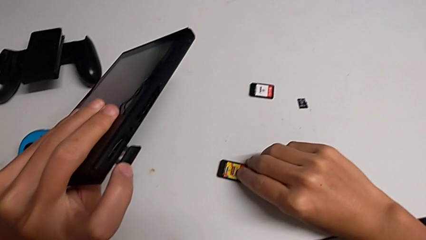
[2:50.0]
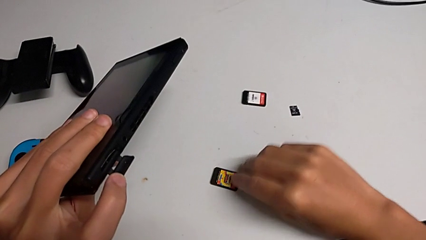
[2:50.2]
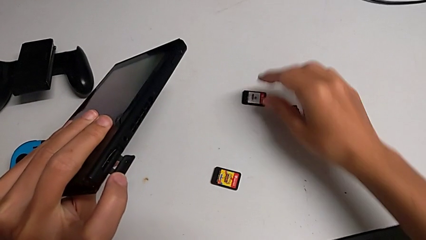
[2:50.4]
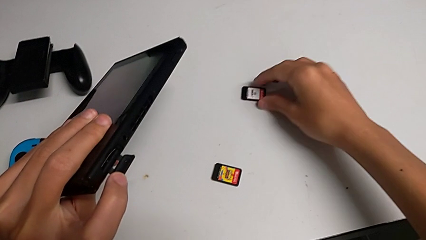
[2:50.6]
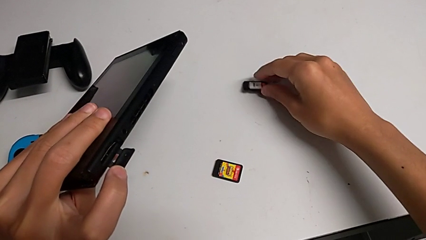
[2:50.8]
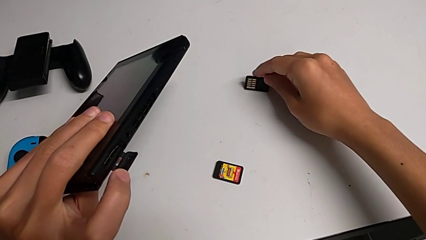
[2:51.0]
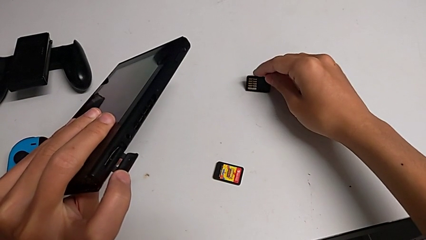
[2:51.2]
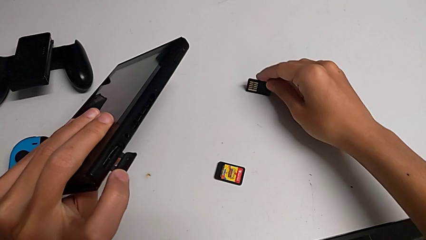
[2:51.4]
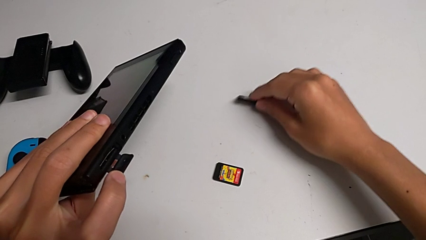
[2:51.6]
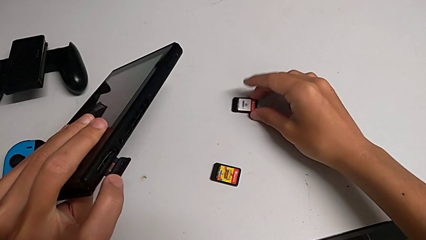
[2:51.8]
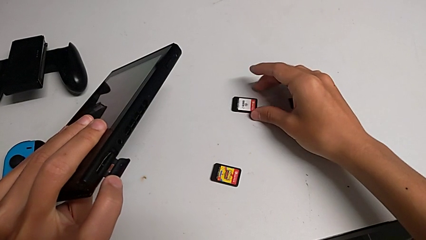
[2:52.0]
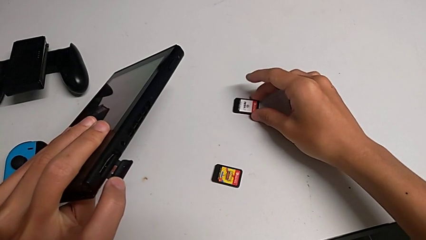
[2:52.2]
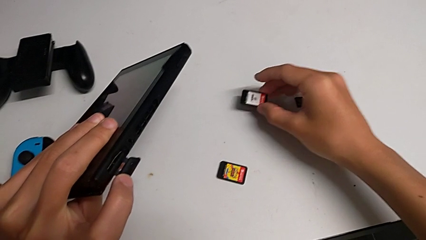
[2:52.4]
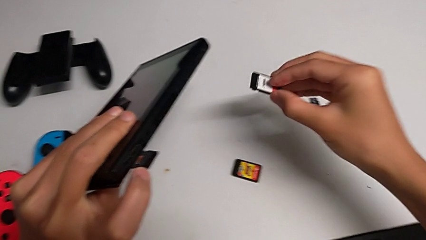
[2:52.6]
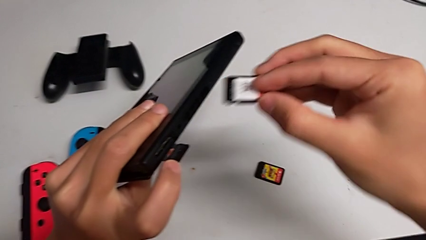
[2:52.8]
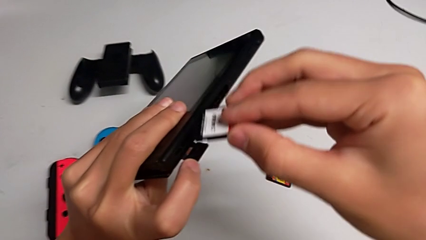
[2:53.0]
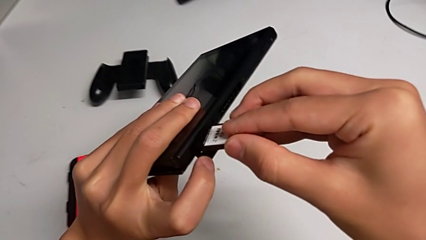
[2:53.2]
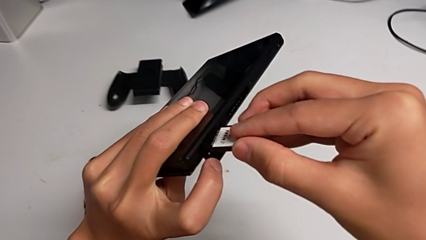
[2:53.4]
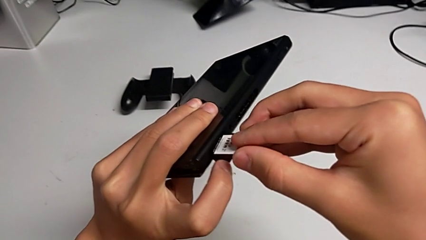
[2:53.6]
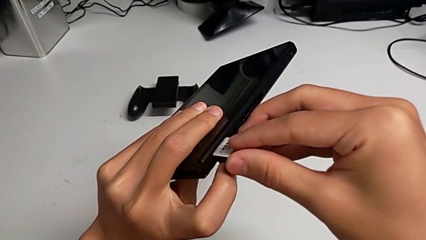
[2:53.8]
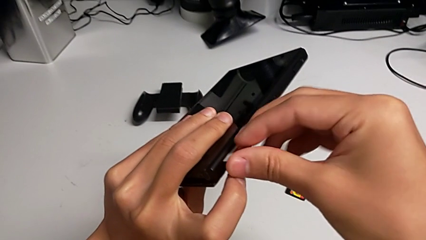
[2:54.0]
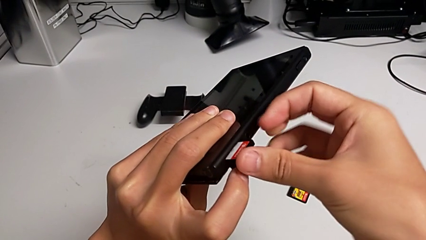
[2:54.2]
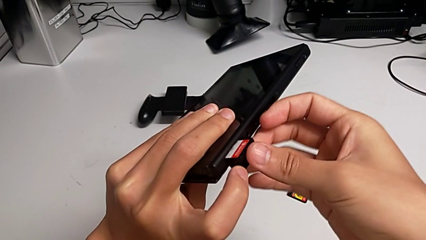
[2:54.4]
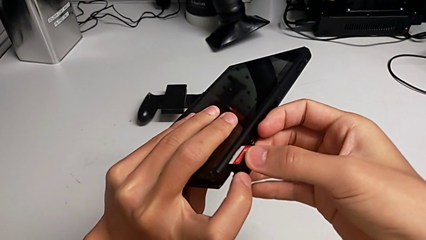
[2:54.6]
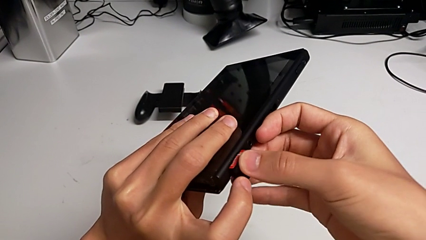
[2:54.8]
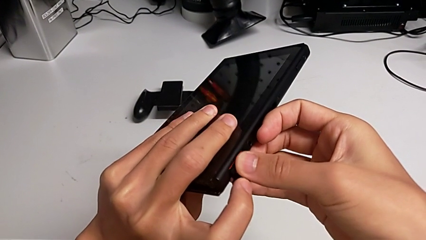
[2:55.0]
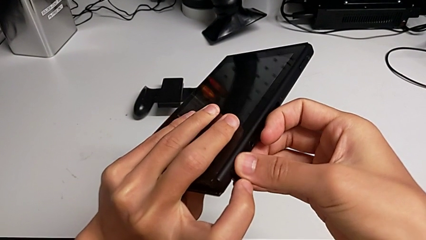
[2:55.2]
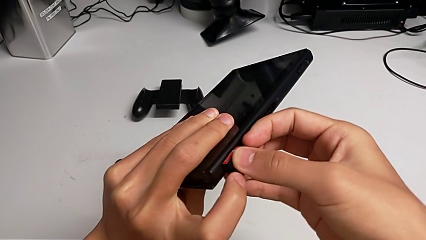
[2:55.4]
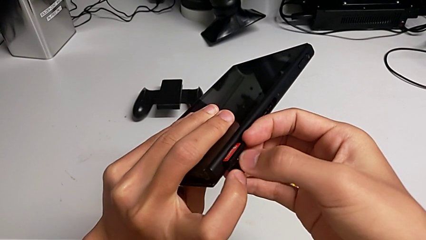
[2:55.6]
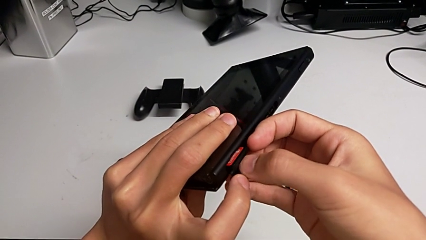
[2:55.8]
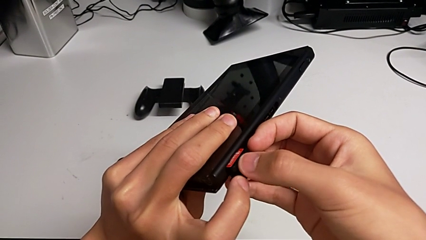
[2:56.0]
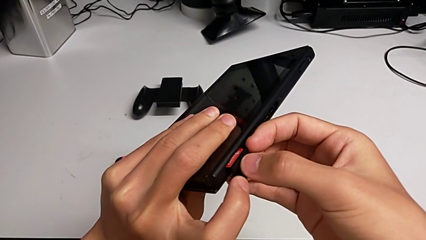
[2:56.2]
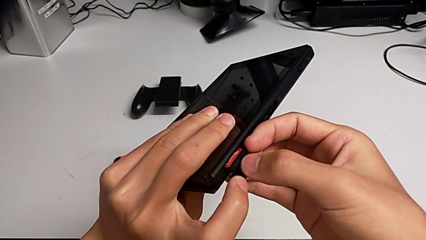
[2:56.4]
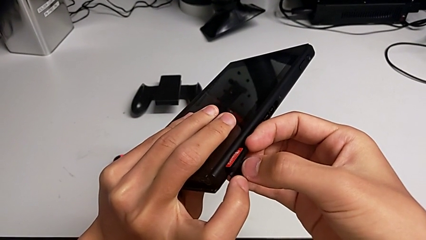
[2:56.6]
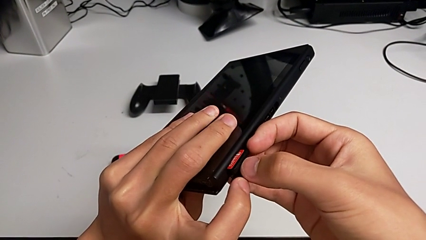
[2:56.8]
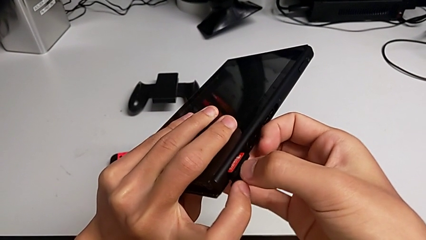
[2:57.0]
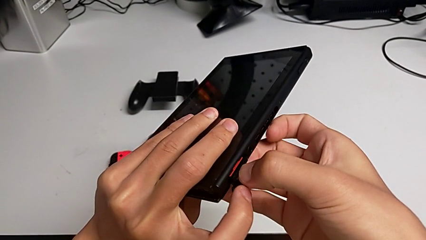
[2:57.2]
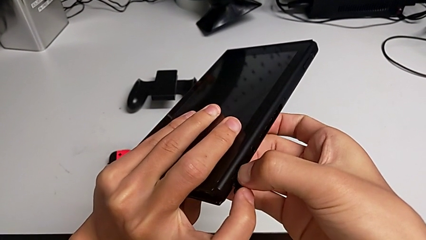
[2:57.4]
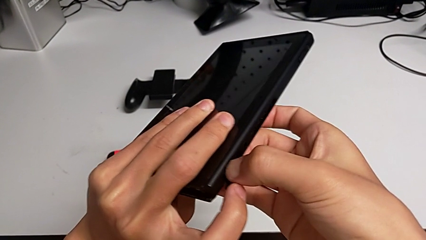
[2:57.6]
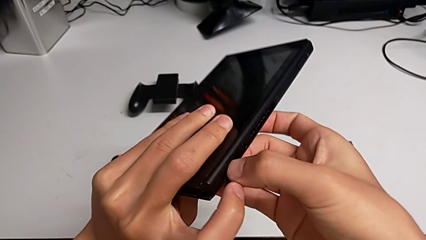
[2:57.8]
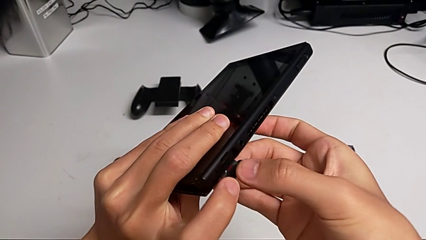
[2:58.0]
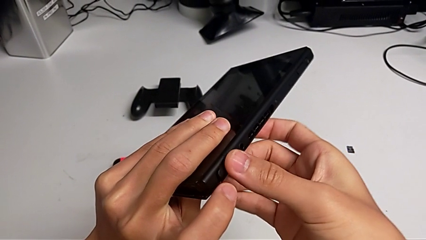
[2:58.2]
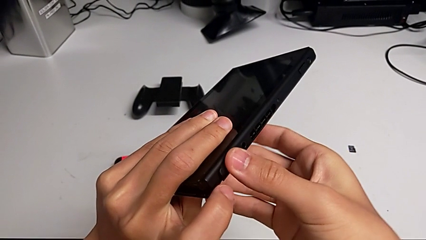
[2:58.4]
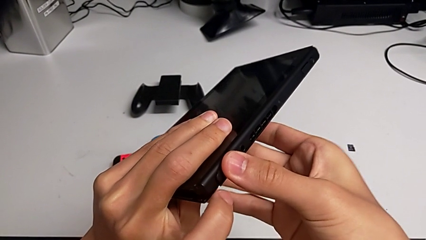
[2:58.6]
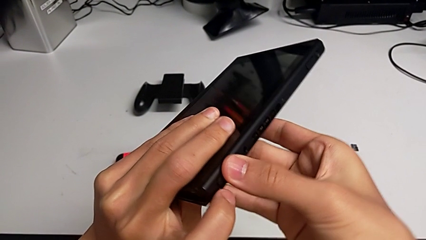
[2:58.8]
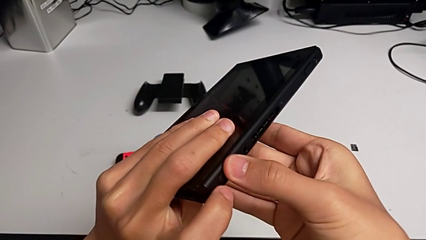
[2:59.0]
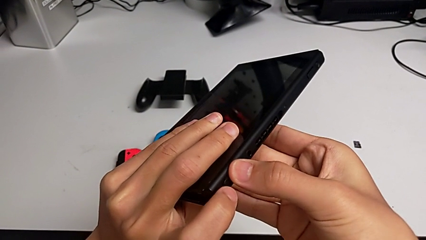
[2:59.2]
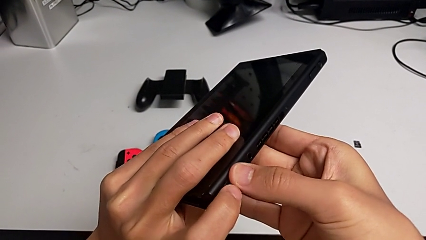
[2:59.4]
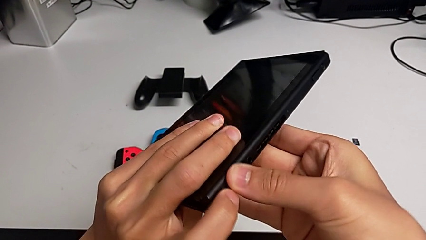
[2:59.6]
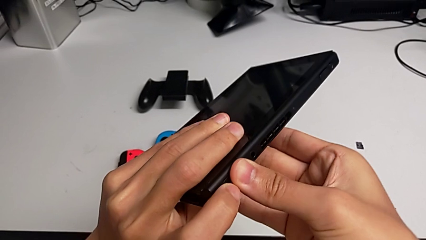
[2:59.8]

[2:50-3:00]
The camera wearer is exchanging a game card. They grab the new game card, lift it, place it, insert it, push it and close the game card.

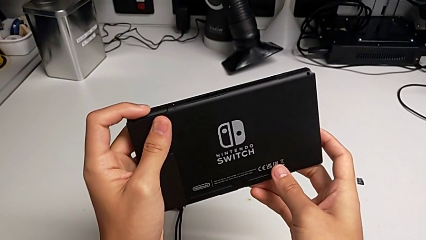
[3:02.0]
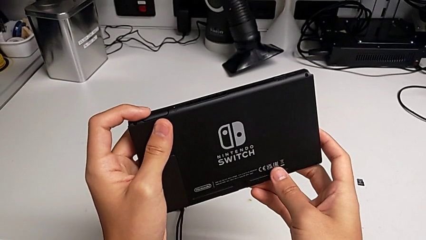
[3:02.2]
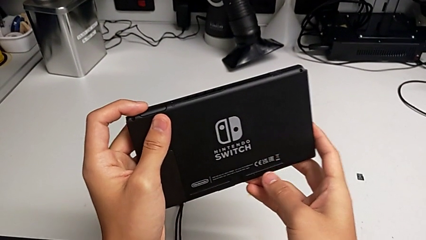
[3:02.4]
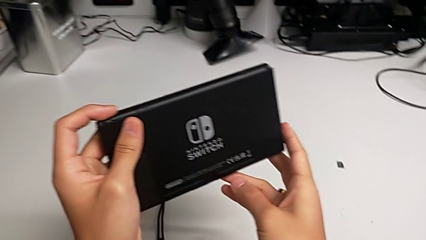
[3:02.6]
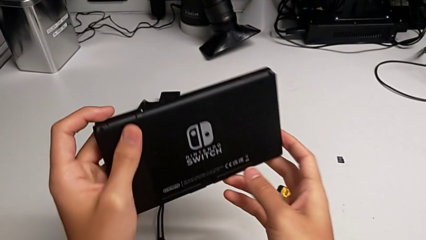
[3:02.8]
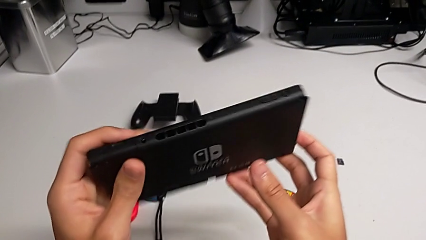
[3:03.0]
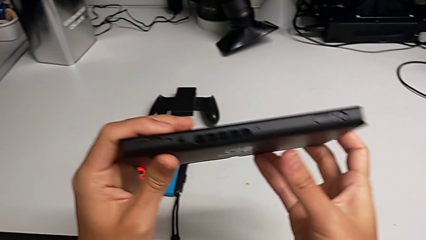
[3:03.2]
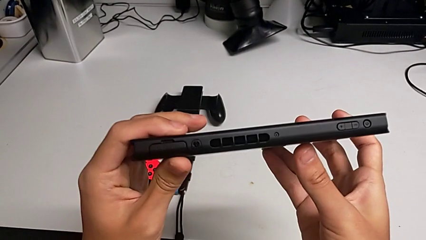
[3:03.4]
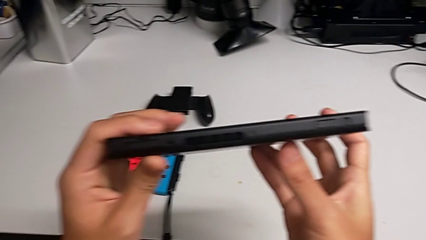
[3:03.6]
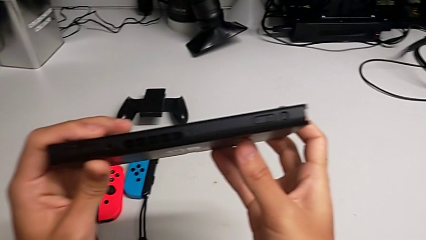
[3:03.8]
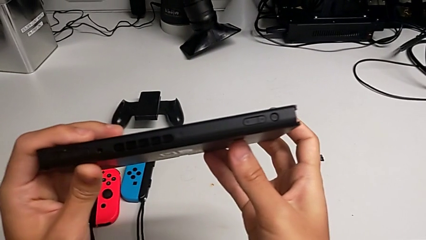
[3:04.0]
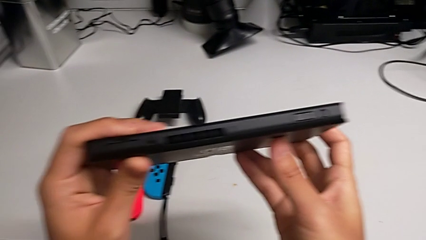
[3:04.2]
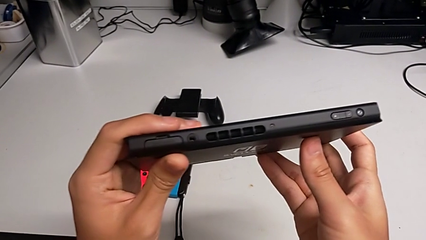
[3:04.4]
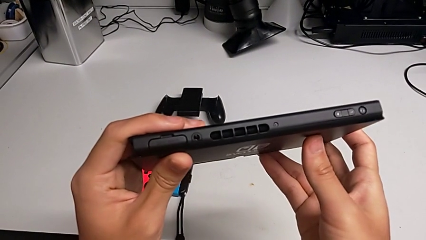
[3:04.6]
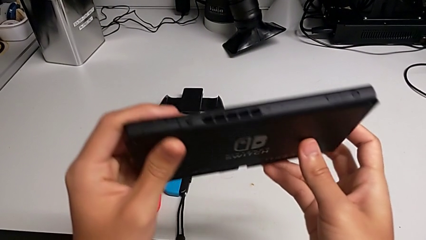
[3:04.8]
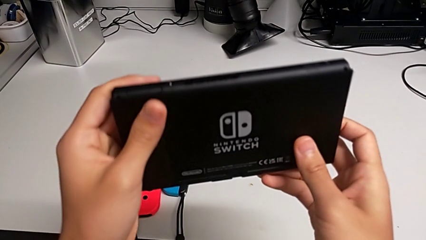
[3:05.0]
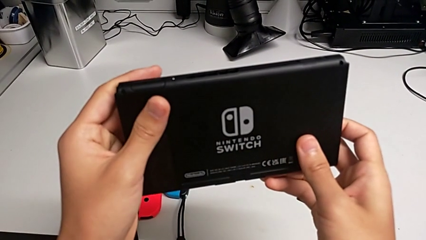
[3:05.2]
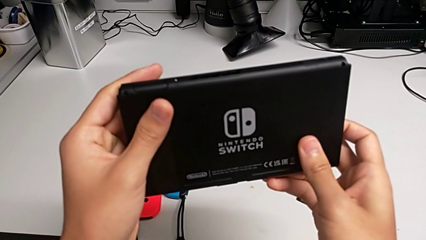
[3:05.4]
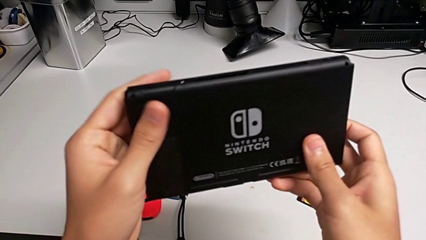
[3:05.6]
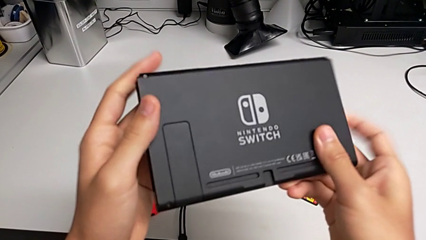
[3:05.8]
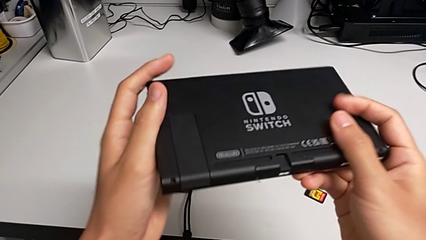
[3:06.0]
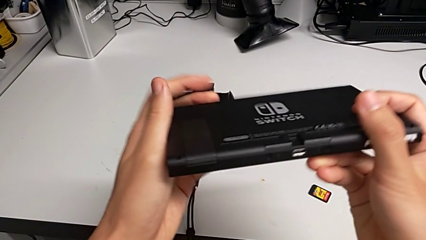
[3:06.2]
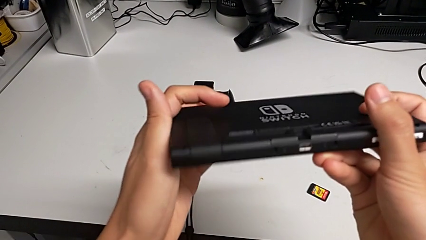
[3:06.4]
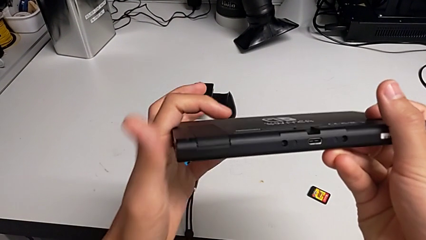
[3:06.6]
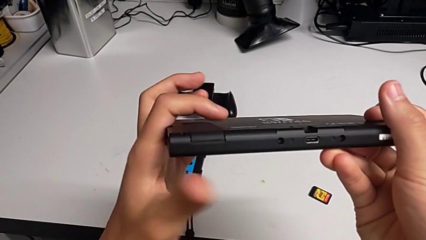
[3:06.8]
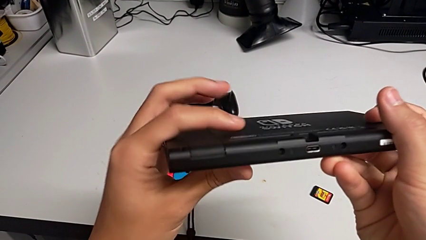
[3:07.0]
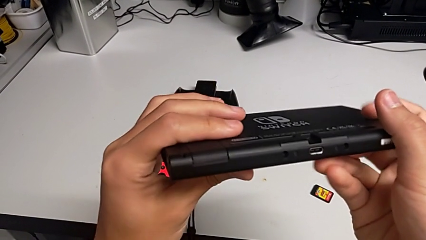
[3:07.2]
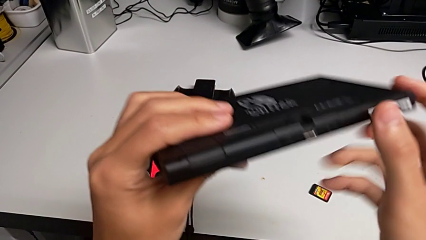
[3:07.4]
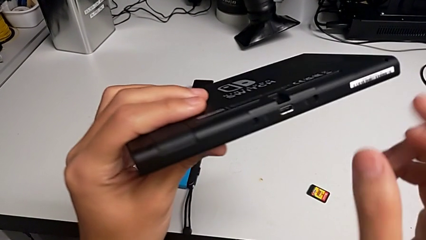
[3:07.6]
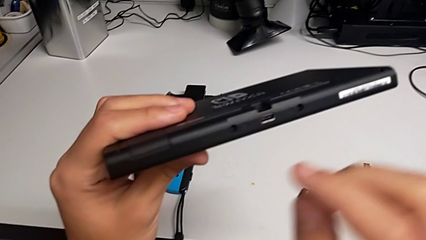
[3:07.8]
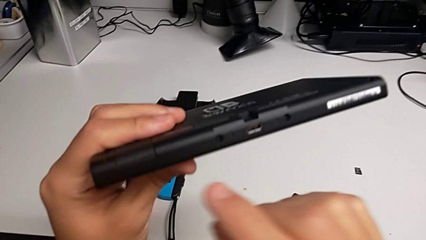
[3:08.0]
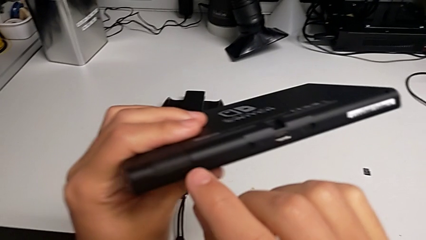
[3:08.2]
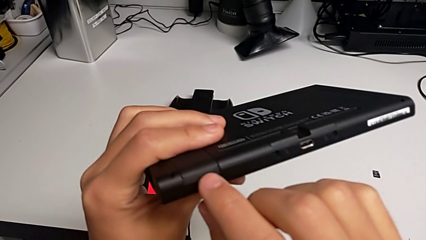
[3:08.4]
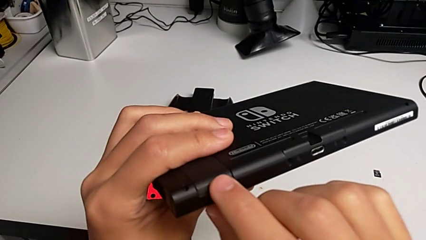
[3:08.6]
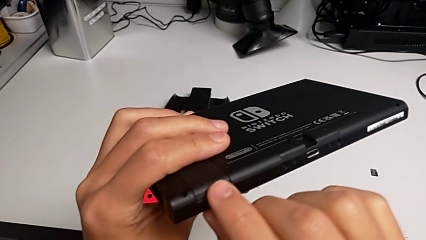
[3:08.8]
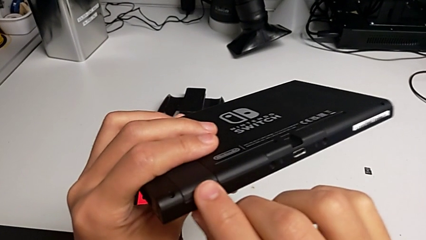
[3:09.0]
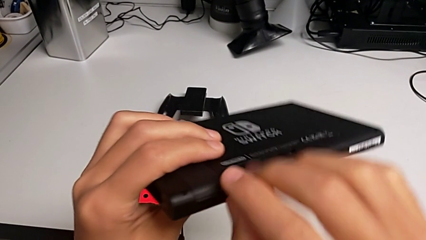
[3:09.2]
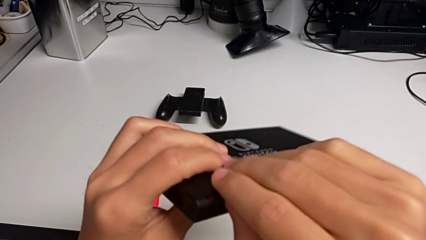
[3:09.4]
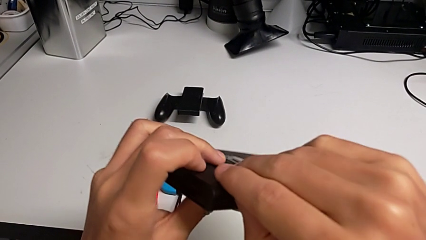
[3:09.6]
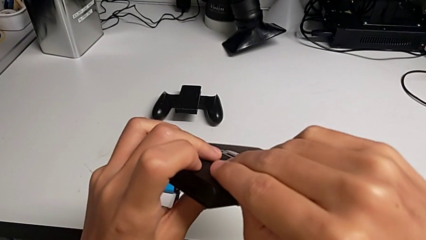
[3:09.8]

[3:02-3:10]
The camera wearer is removing the old Micro SD card from the Nintendo Switch. They rotate the Nintendo Switch, inspect it and touch the kickstand.
